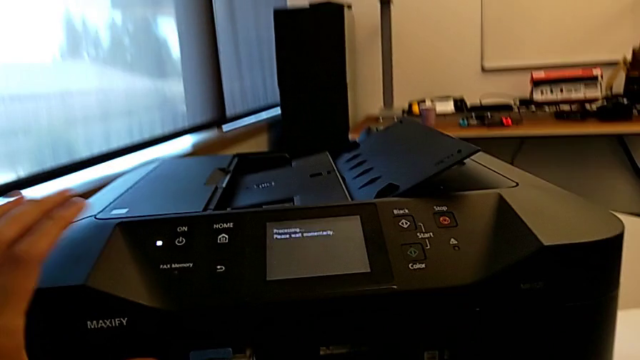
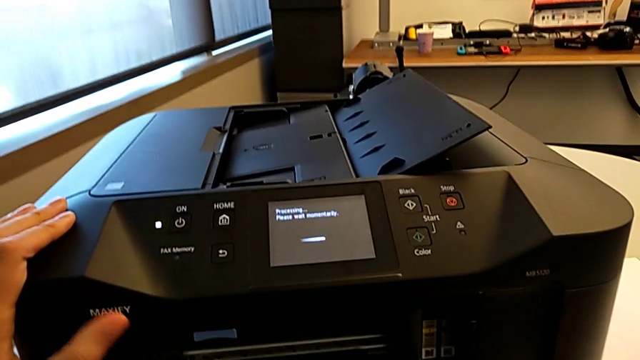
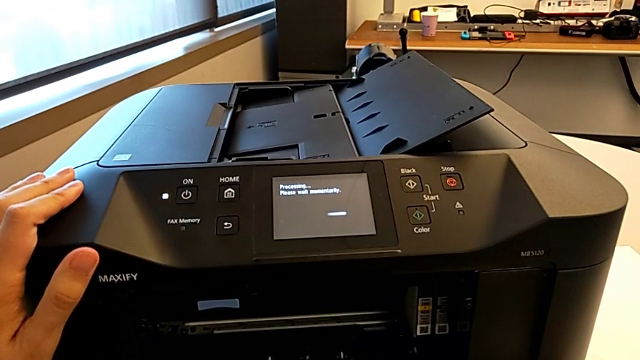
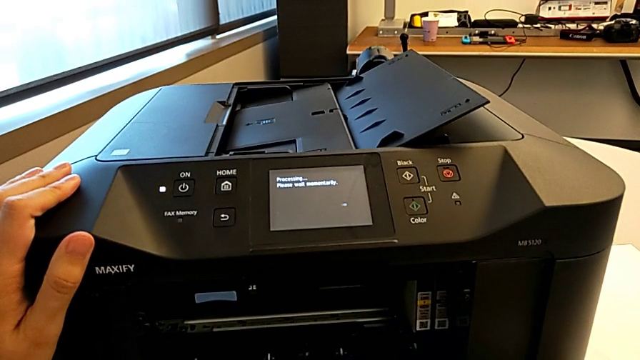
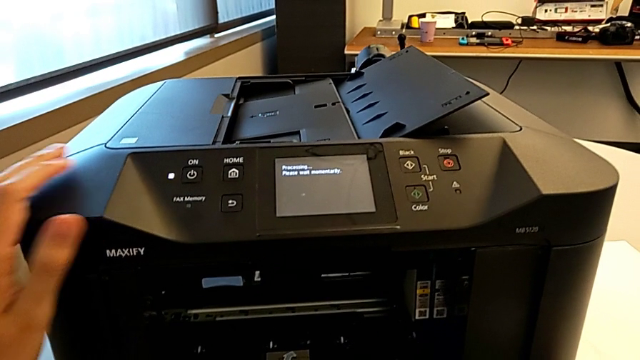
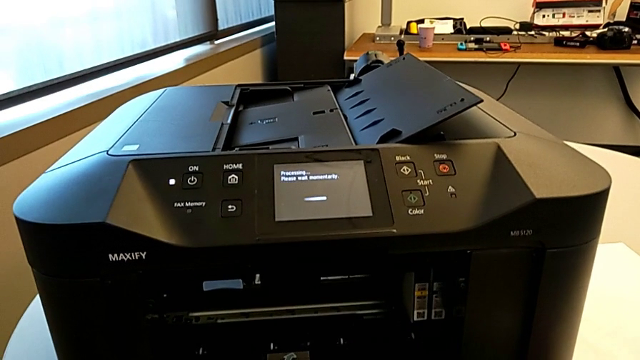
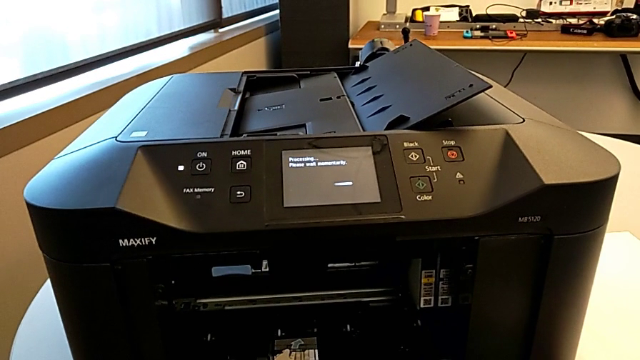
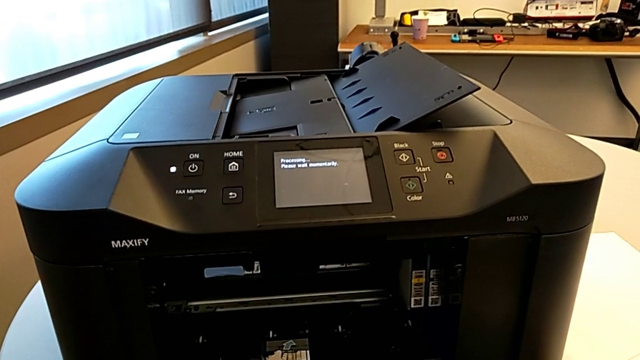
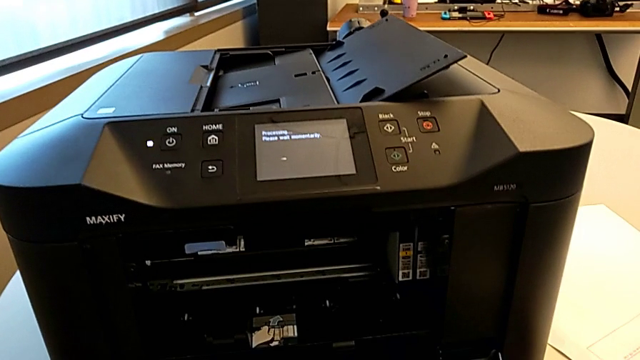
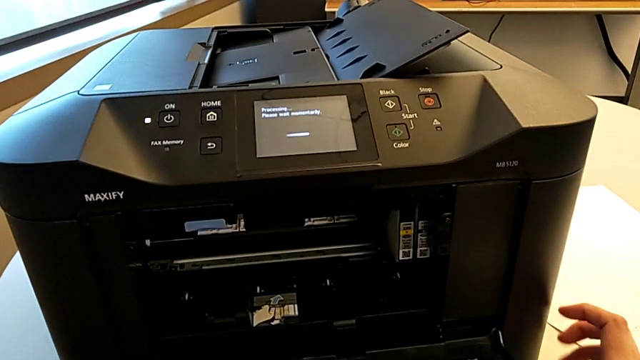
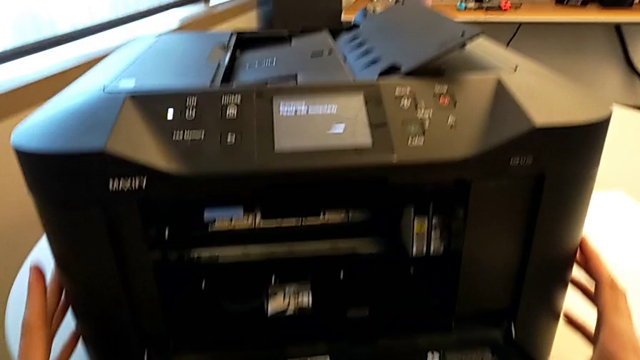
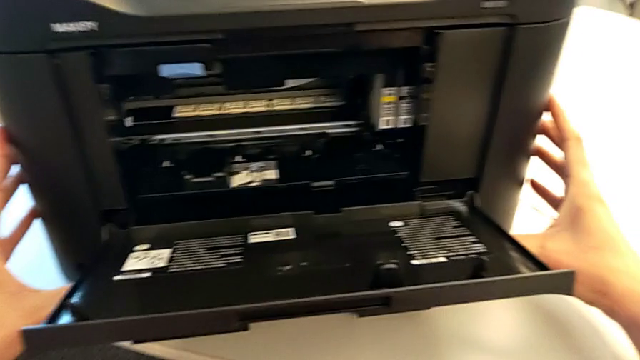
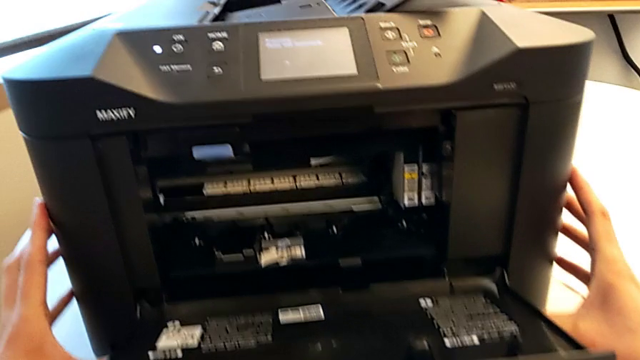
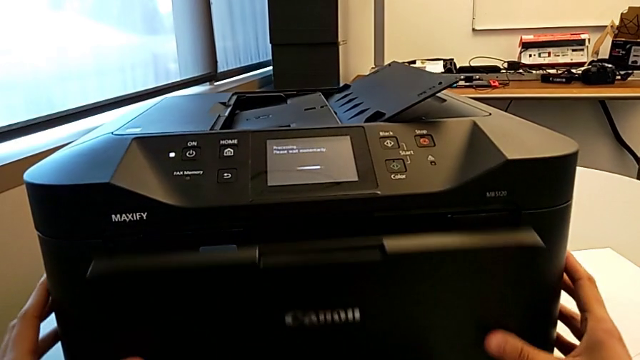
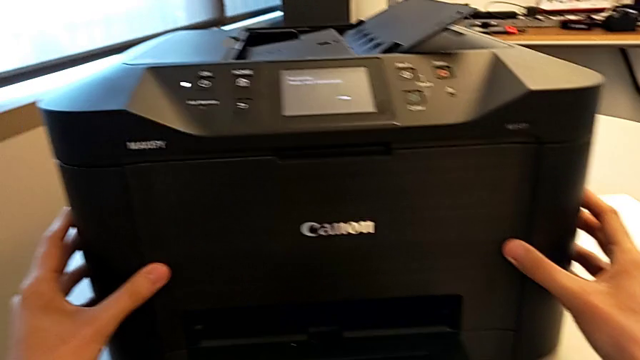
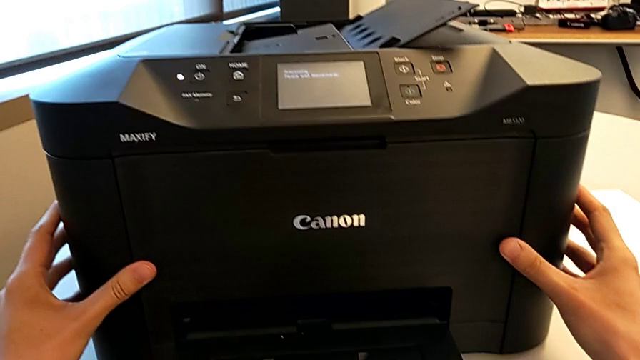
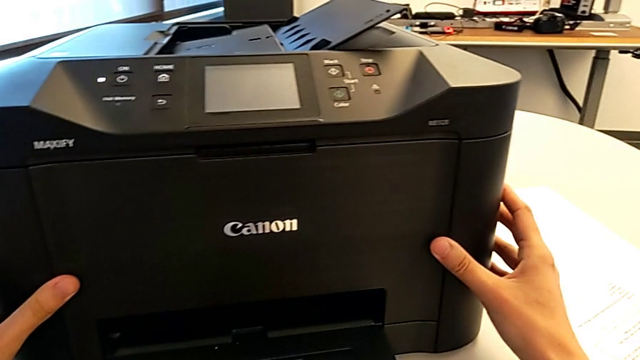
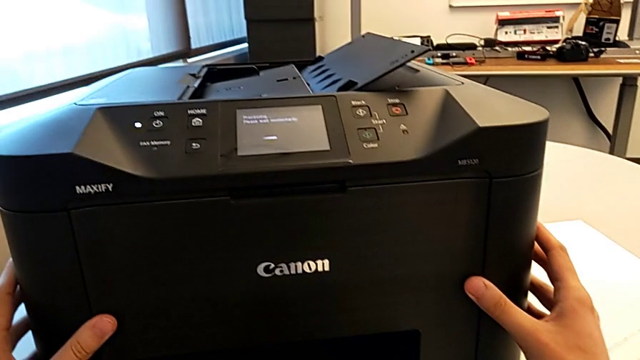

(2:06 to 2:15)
The camera wearer is inspecting the ink cartridge. They close the cartridge gate.
